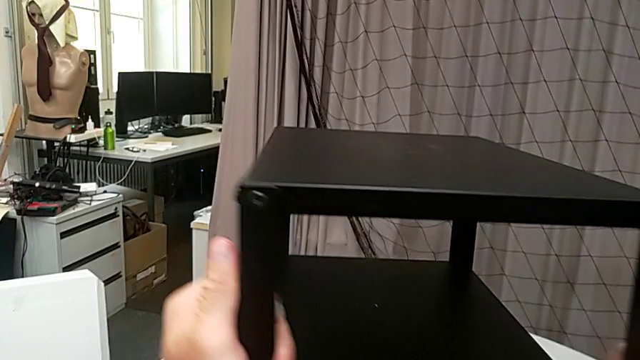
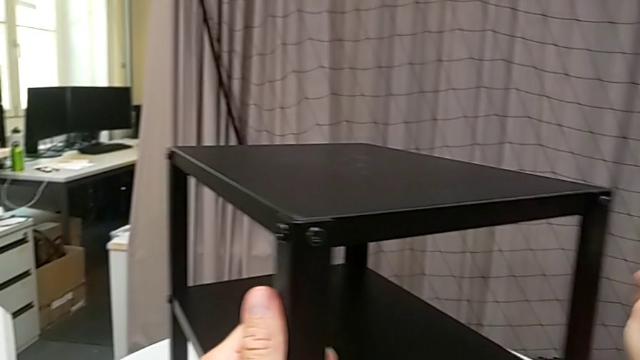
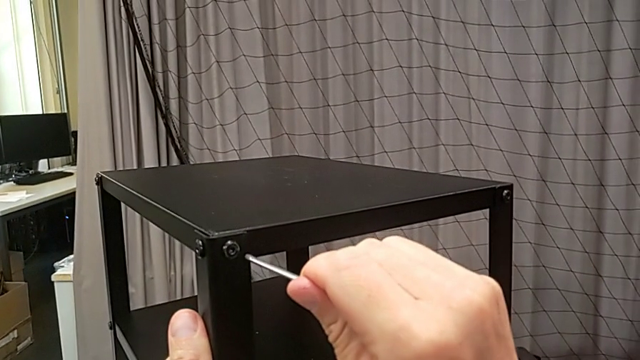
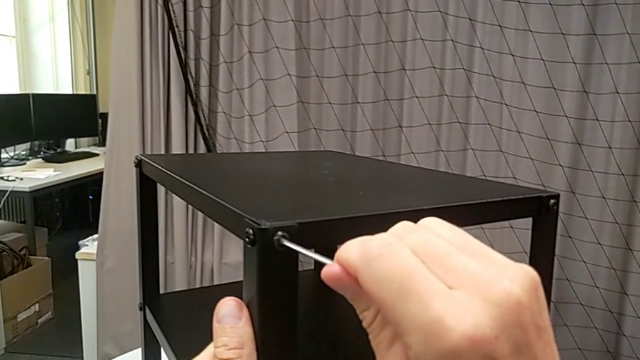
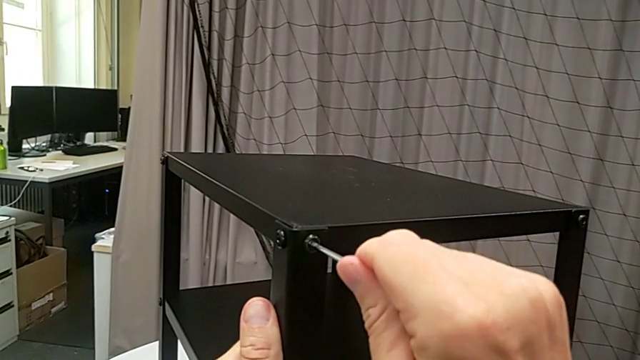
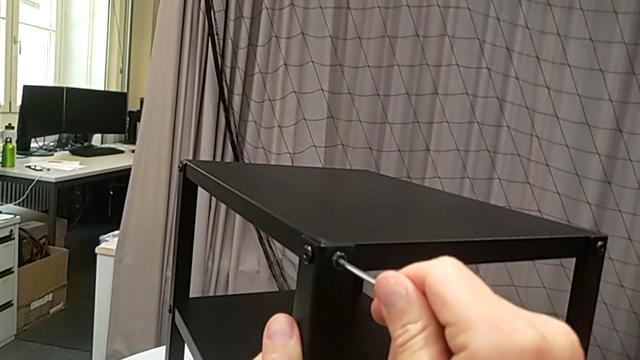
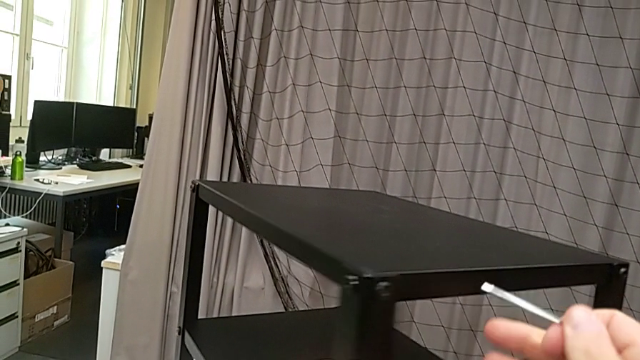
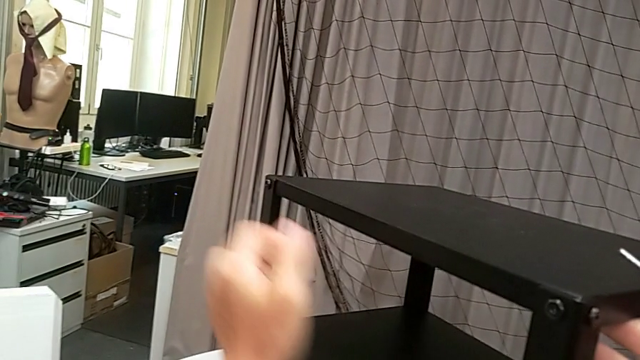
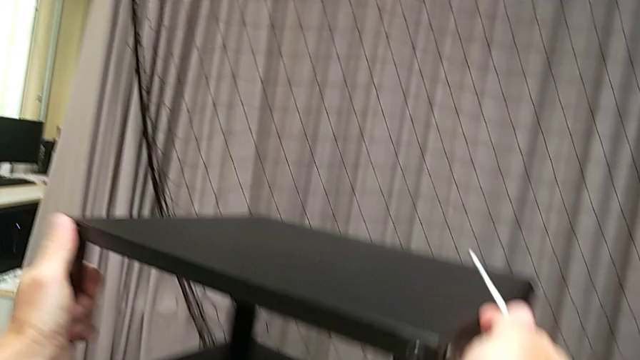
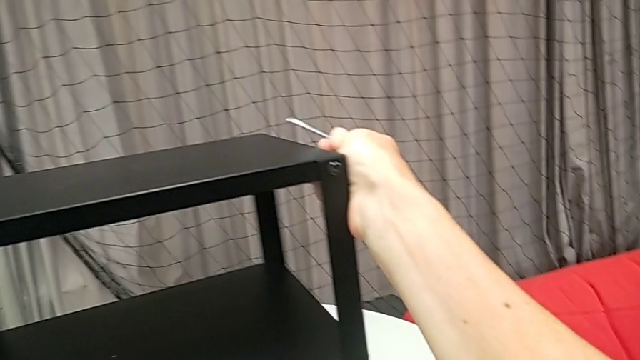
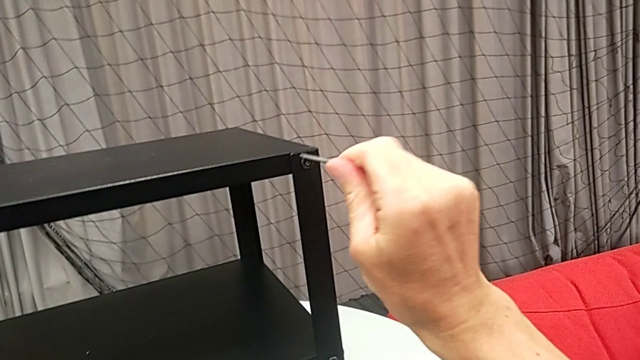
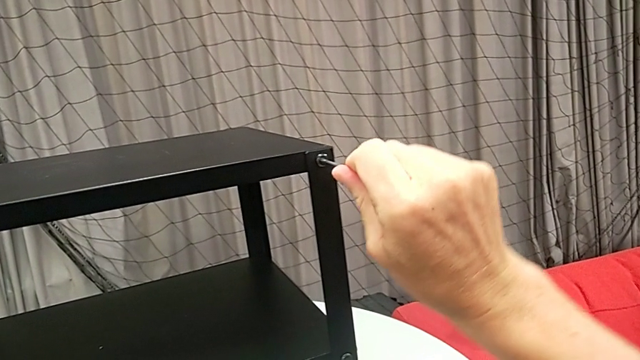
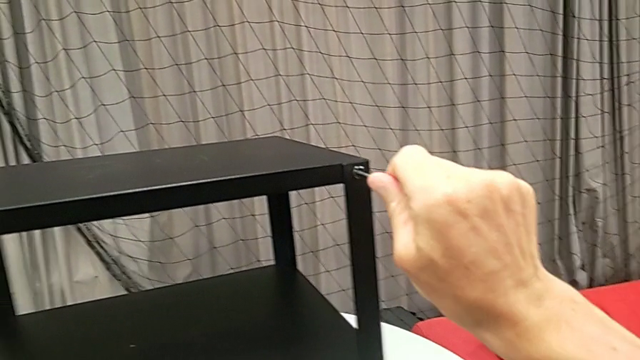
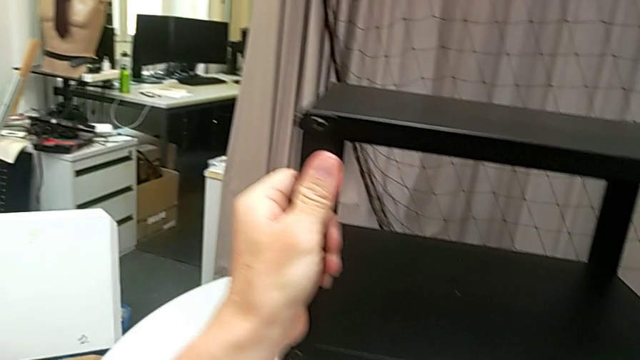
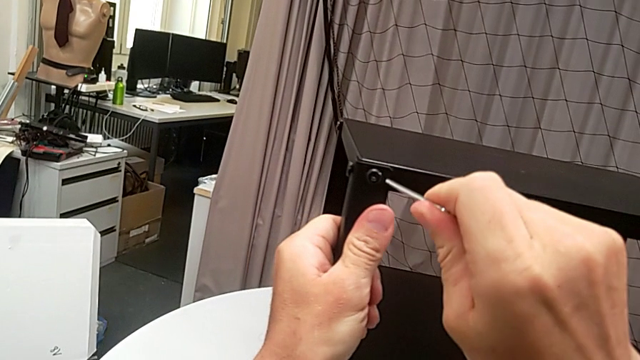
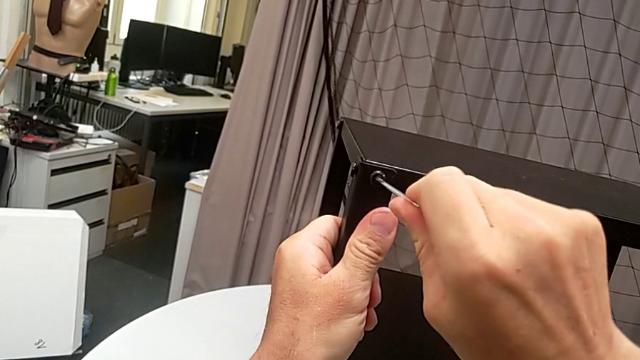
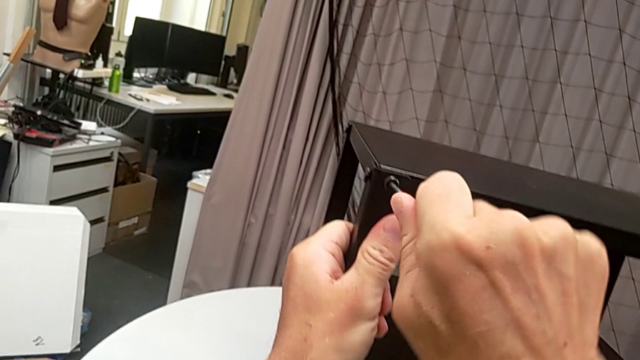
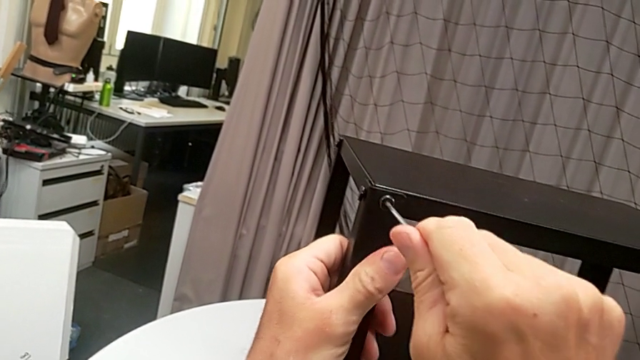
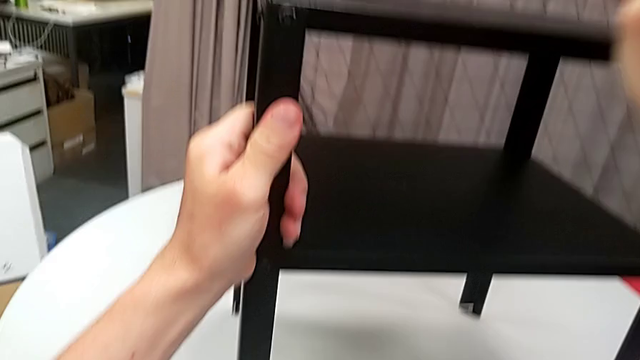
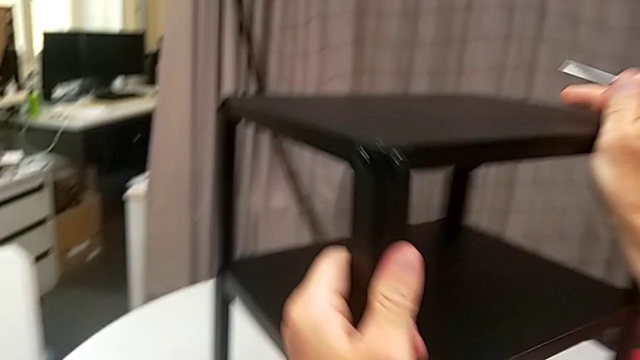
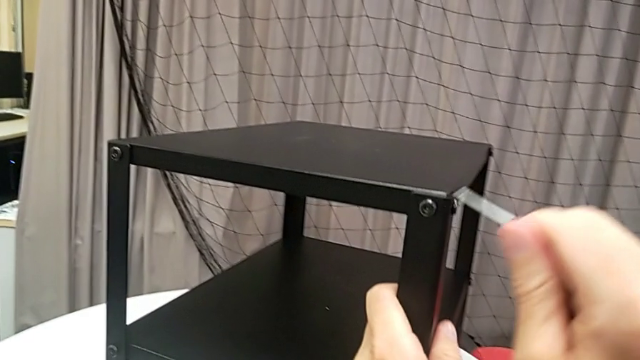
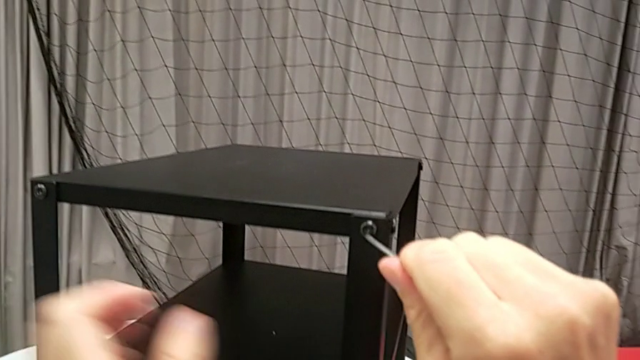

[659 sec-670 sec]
The camera wearer is assembling the top tray. They rotate the nightstand, insert the Allen wrench, screw the hex socket head, withdraw the Allen wrench, rotate the nightstand, insert the Allen wrench, screw the hex socket head, withdraw the Allen wrench, insert the Allen wrench, screw the hex socket head, withdraw the Allen wrench, rotate the nightstand and insert the Allen wrench.

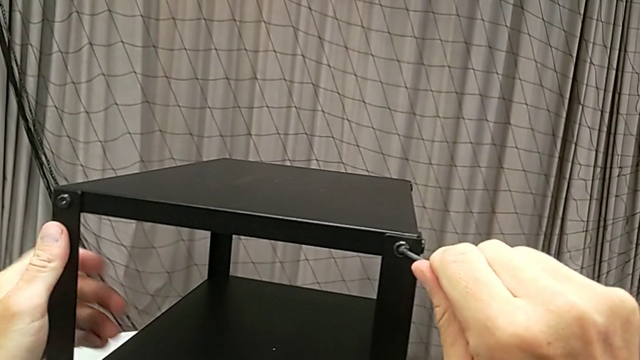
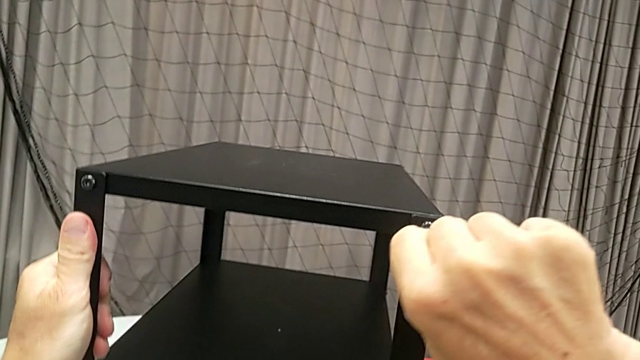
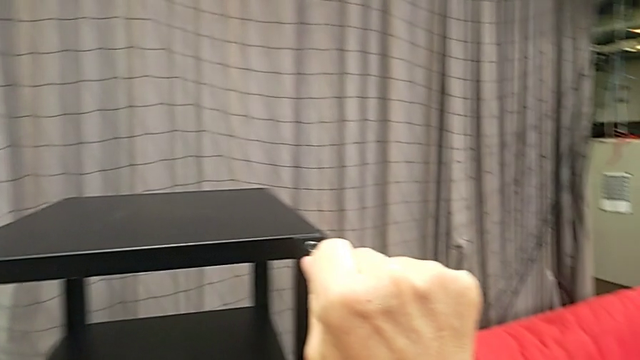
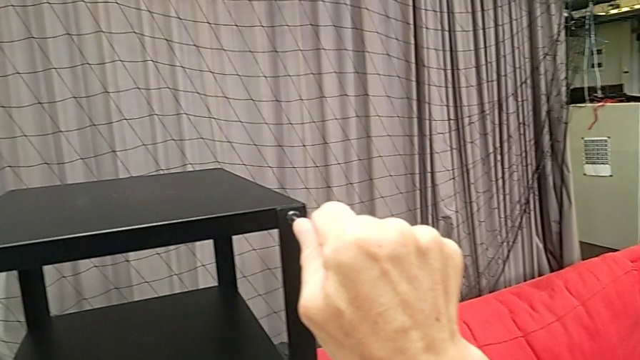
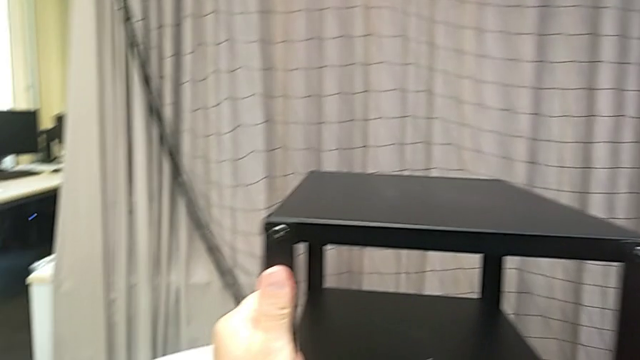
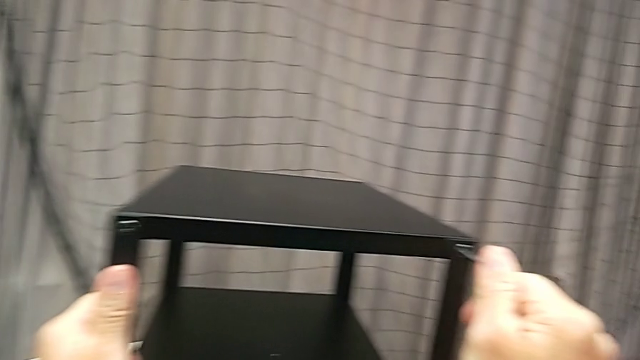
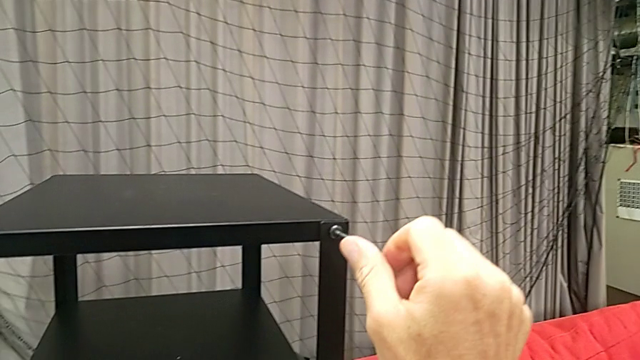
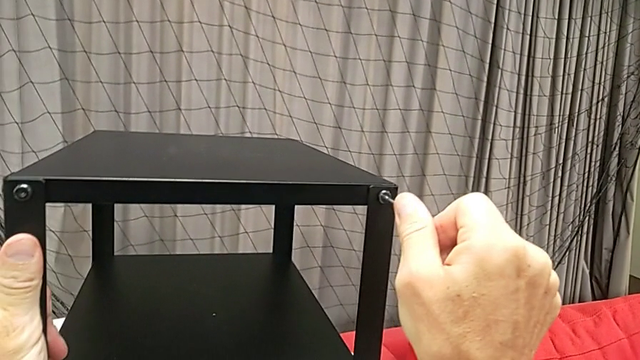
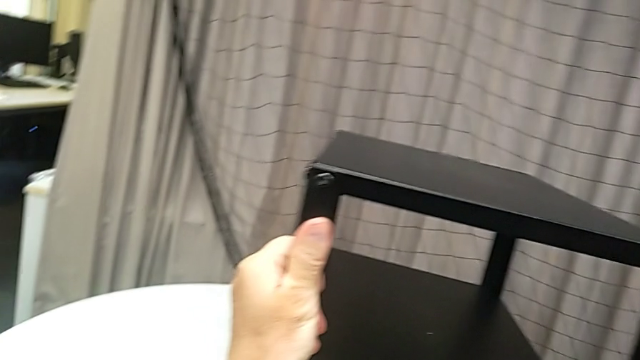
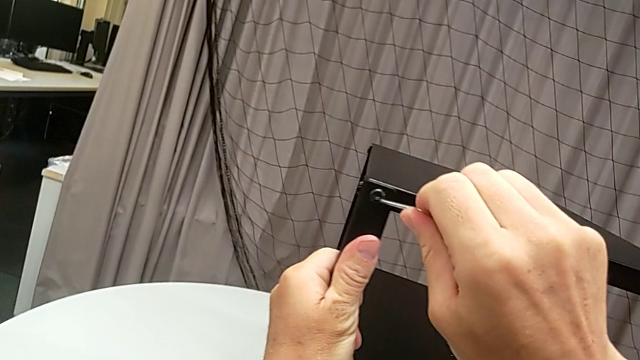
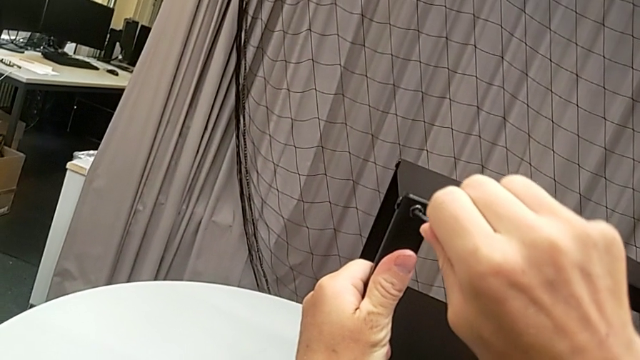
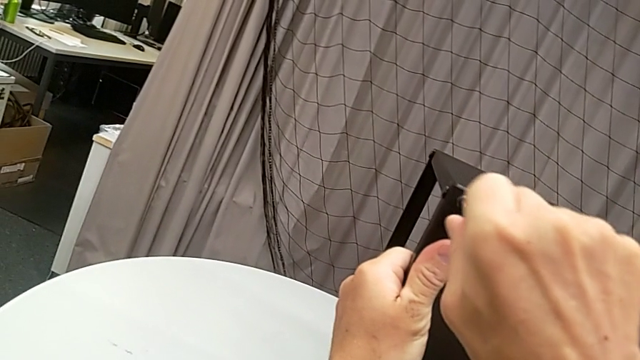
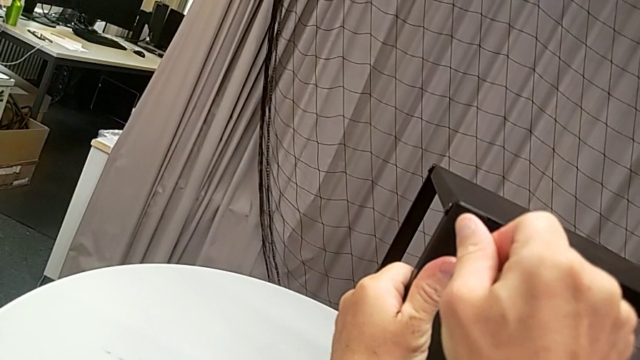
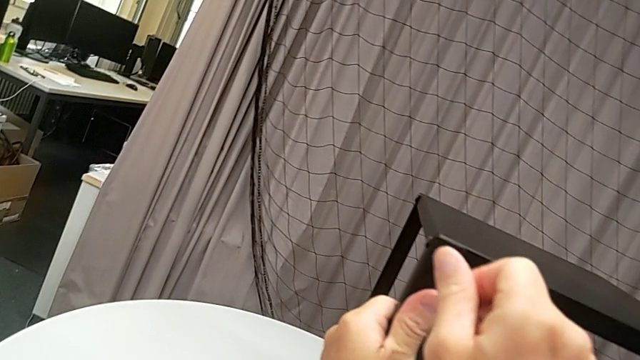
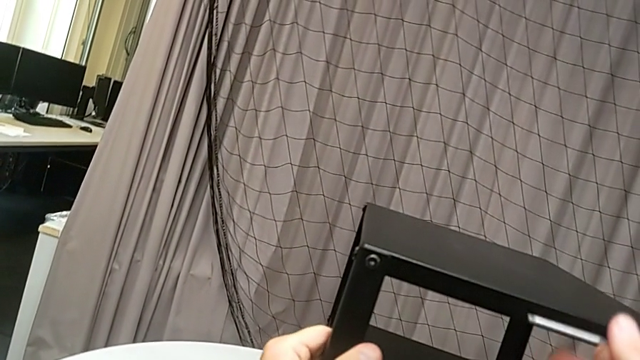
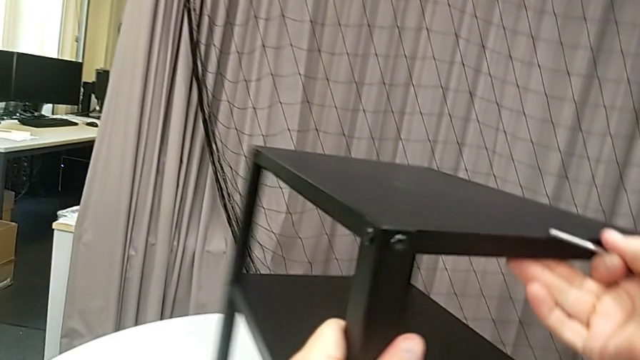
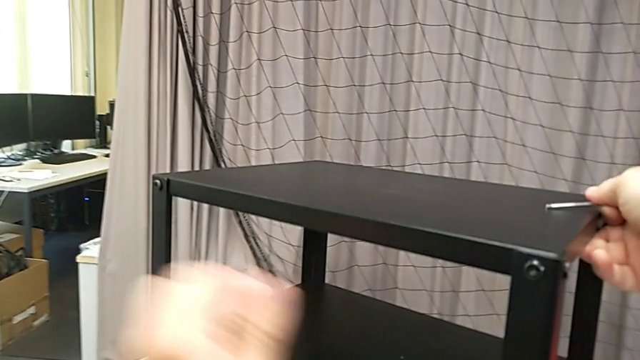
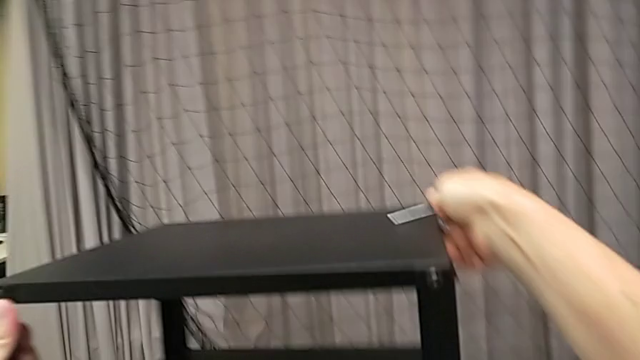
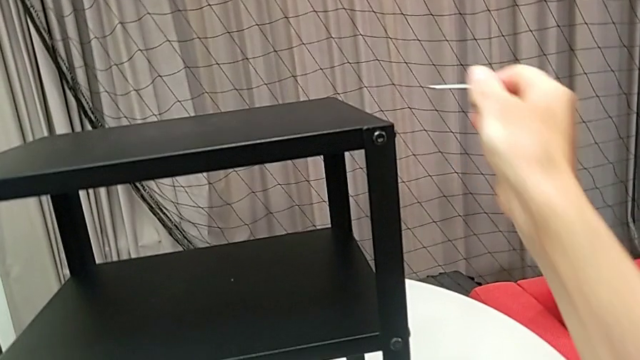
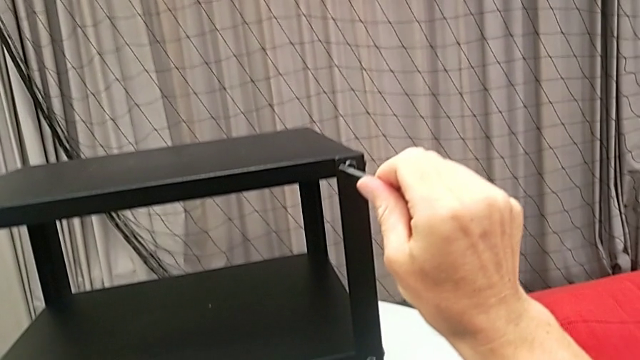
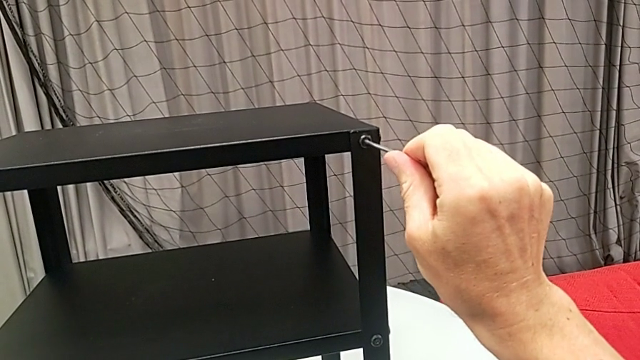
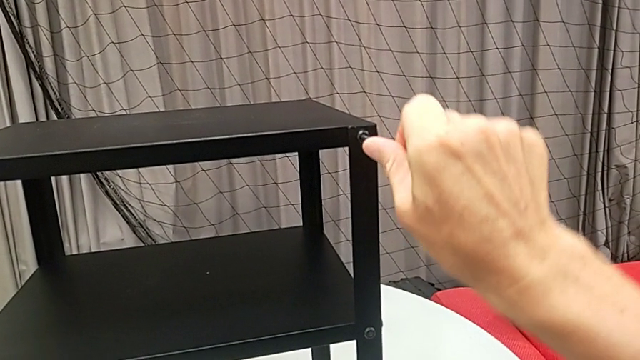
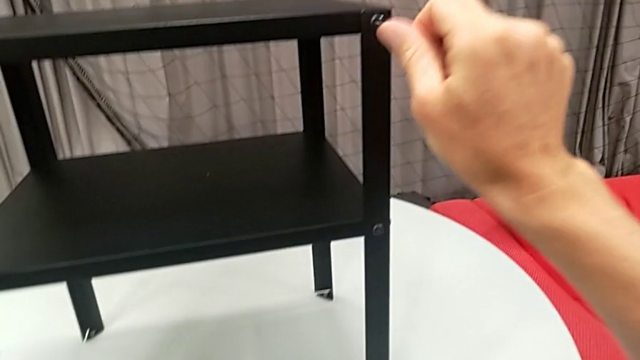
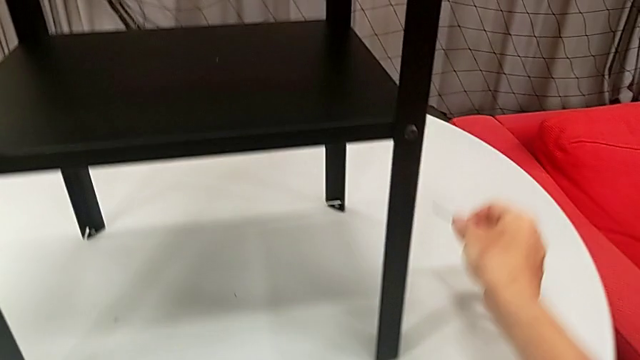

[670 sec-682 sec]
The camera wearer is assembling the top tray. They screw the hex socket head, withdraw the Allen wrench, insert the Allen wrench, screw the hex socket head, withdraw the Allen wrench, rotate the nightstand, insert the hex socket head, screw it, withdraw the Allen wrench and place the Allen wrench.
